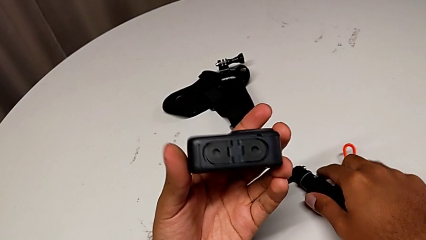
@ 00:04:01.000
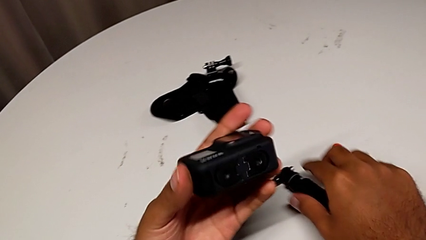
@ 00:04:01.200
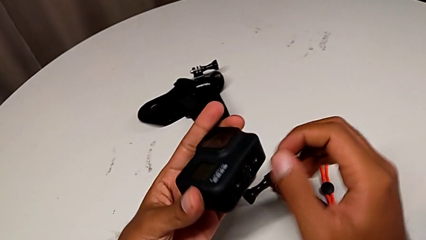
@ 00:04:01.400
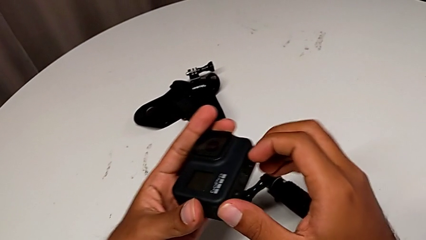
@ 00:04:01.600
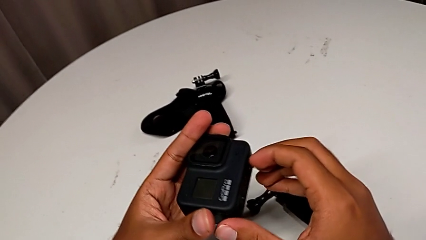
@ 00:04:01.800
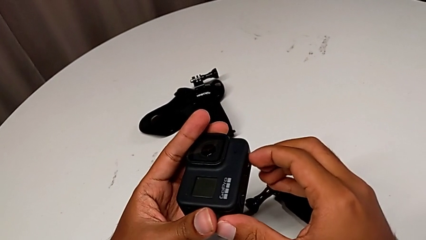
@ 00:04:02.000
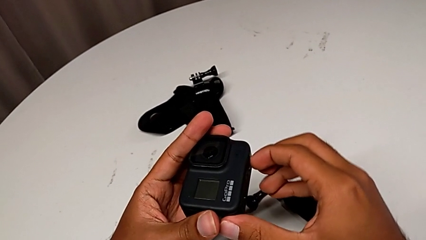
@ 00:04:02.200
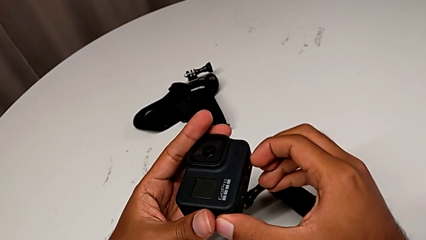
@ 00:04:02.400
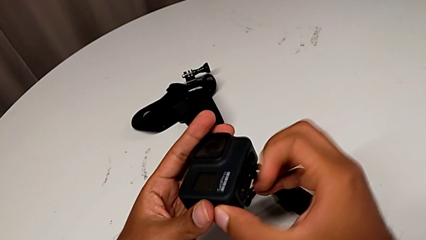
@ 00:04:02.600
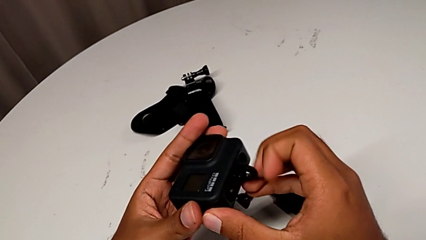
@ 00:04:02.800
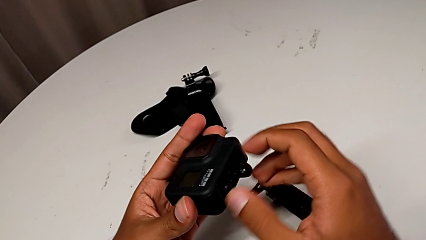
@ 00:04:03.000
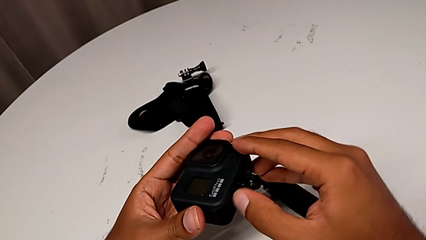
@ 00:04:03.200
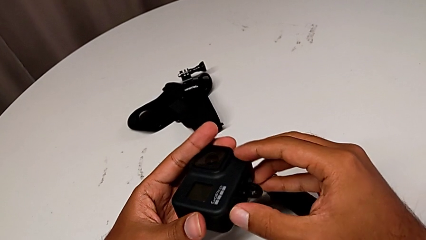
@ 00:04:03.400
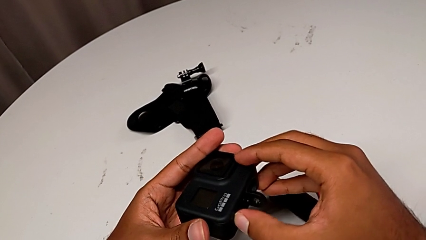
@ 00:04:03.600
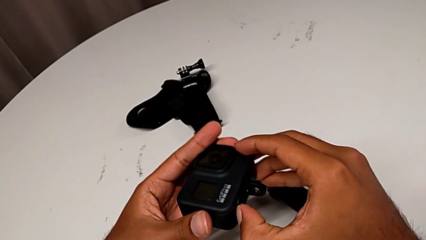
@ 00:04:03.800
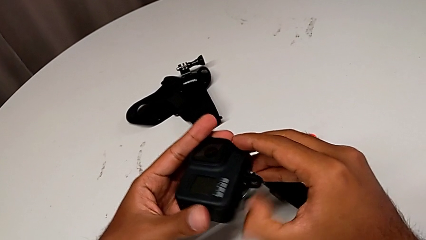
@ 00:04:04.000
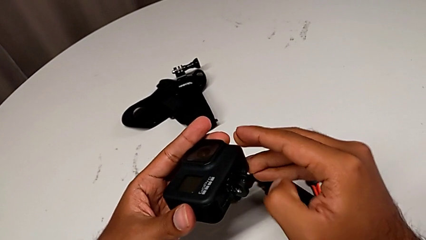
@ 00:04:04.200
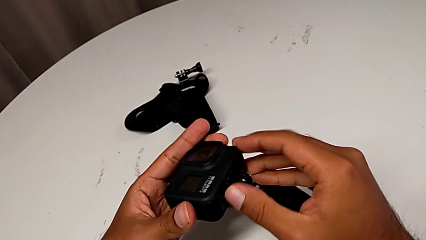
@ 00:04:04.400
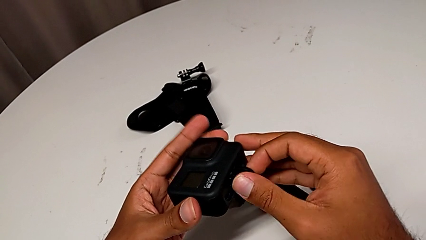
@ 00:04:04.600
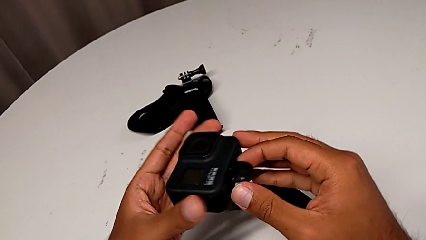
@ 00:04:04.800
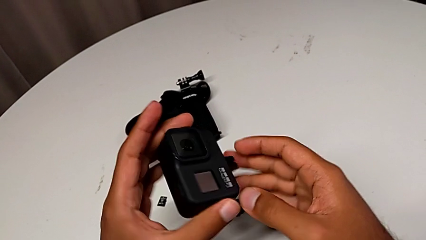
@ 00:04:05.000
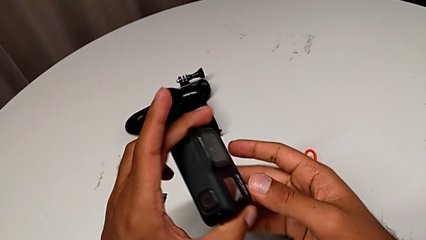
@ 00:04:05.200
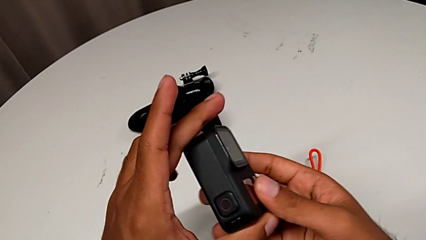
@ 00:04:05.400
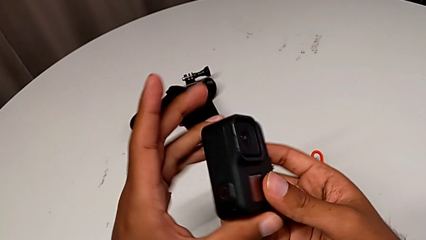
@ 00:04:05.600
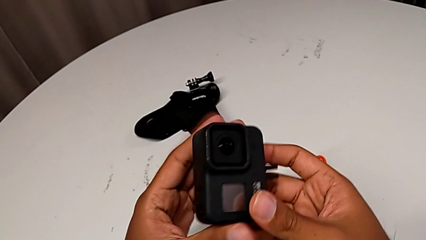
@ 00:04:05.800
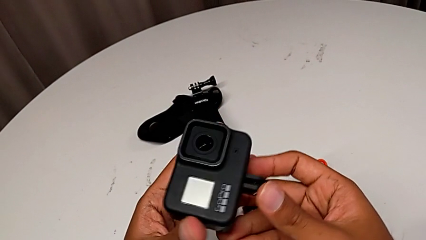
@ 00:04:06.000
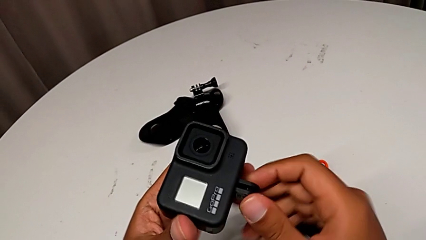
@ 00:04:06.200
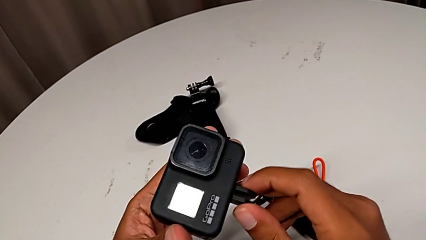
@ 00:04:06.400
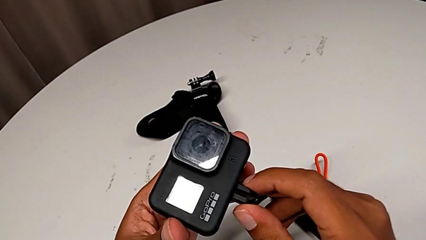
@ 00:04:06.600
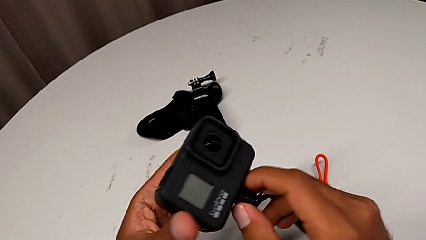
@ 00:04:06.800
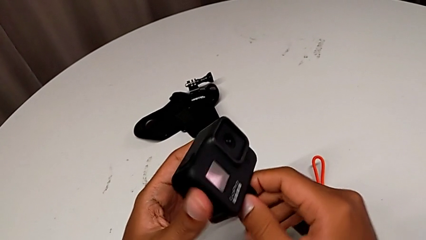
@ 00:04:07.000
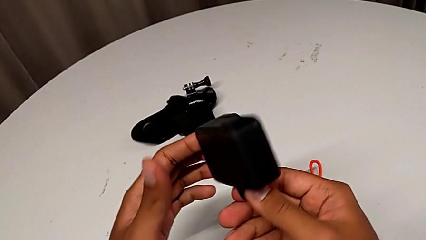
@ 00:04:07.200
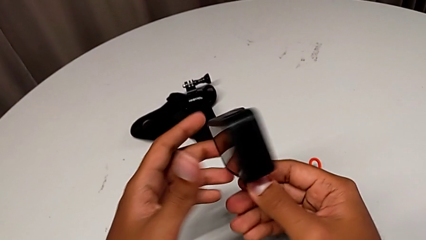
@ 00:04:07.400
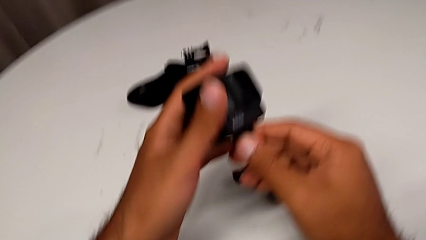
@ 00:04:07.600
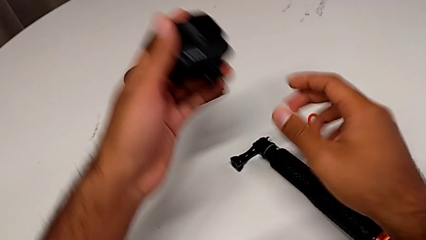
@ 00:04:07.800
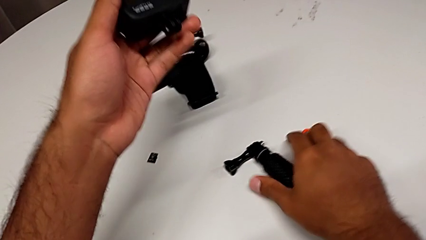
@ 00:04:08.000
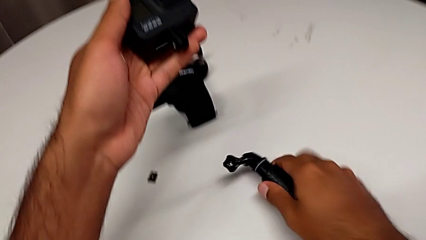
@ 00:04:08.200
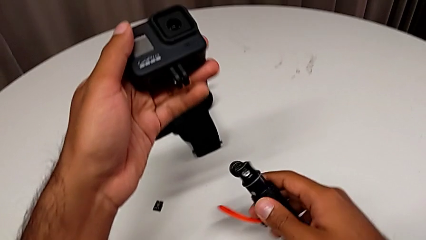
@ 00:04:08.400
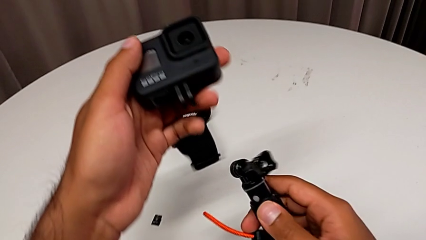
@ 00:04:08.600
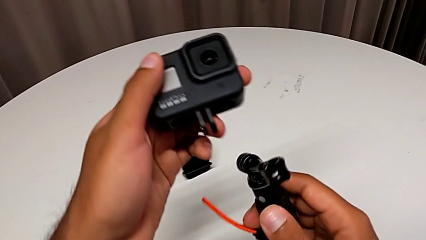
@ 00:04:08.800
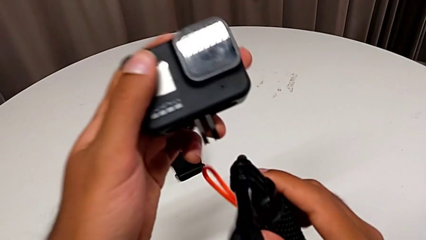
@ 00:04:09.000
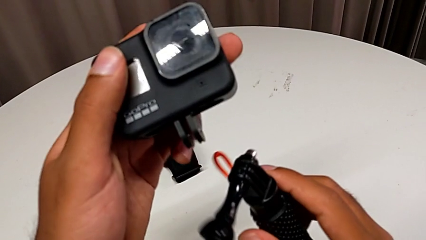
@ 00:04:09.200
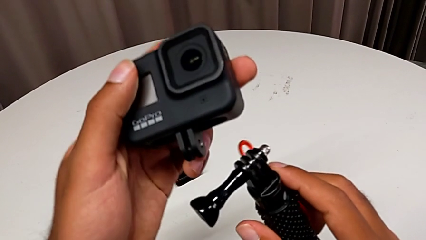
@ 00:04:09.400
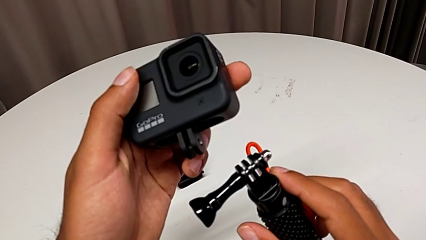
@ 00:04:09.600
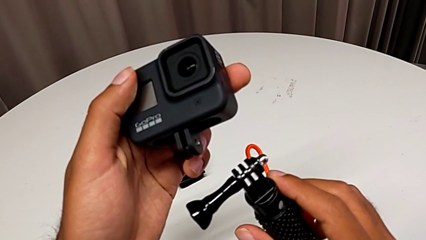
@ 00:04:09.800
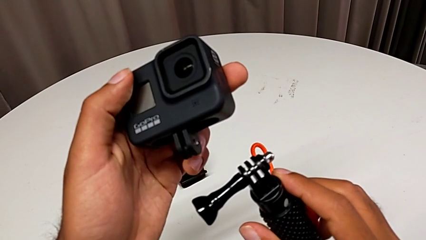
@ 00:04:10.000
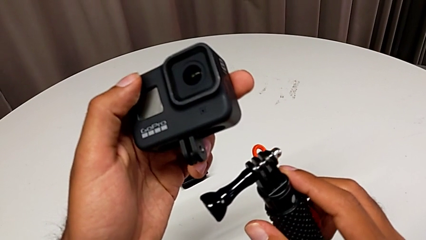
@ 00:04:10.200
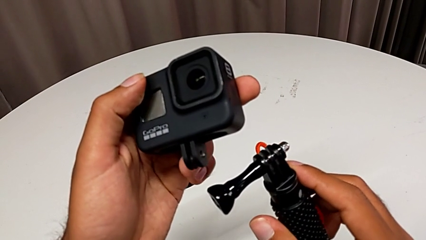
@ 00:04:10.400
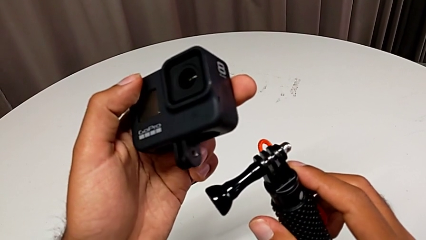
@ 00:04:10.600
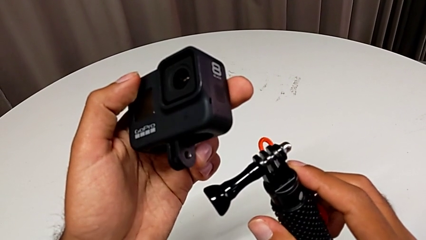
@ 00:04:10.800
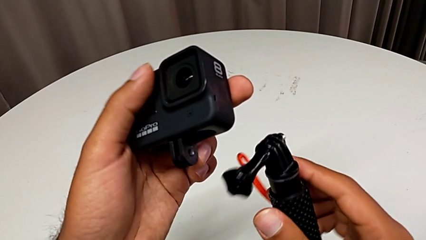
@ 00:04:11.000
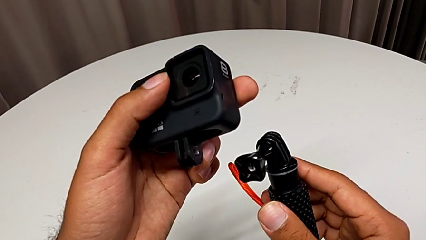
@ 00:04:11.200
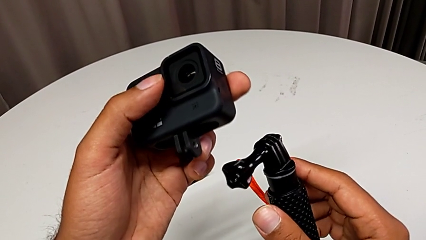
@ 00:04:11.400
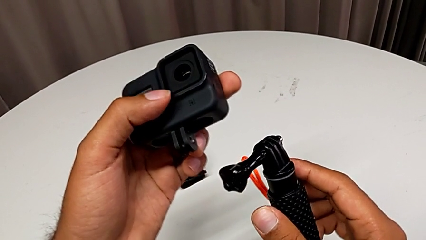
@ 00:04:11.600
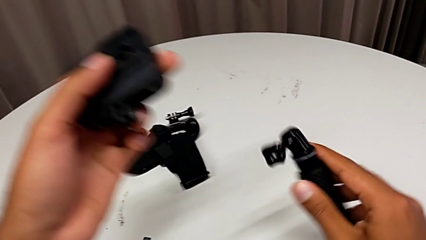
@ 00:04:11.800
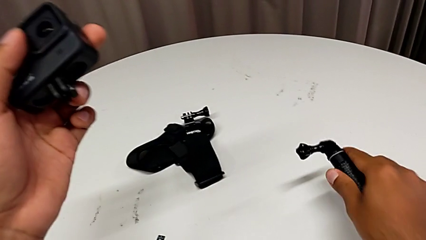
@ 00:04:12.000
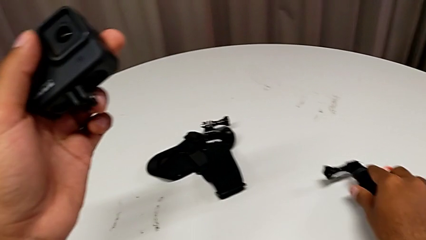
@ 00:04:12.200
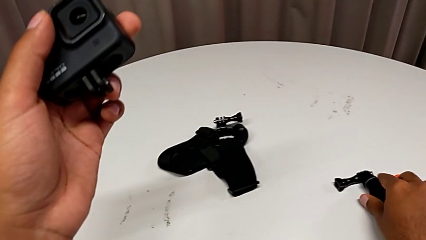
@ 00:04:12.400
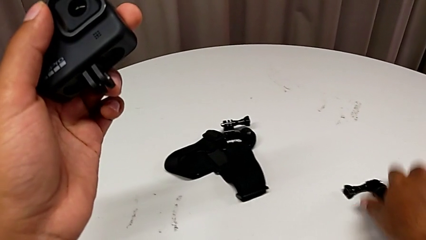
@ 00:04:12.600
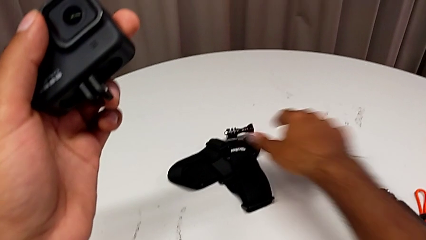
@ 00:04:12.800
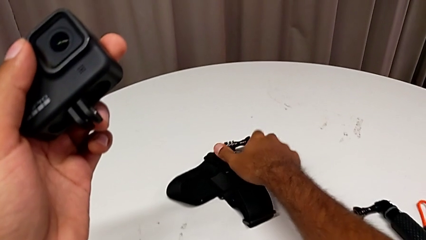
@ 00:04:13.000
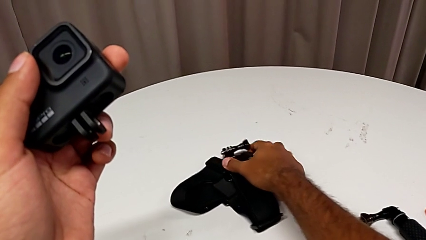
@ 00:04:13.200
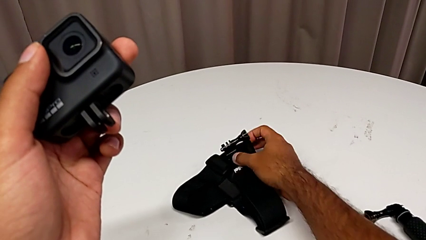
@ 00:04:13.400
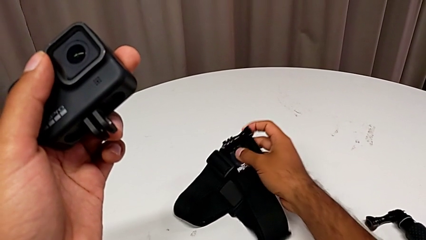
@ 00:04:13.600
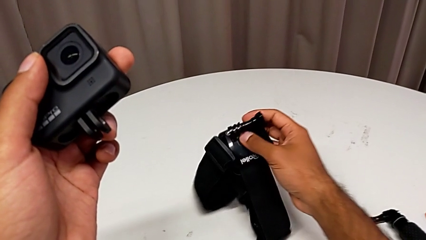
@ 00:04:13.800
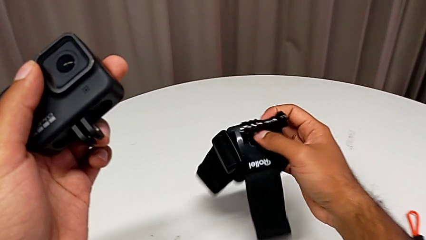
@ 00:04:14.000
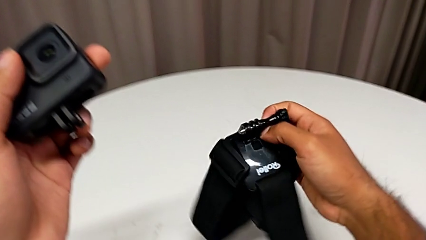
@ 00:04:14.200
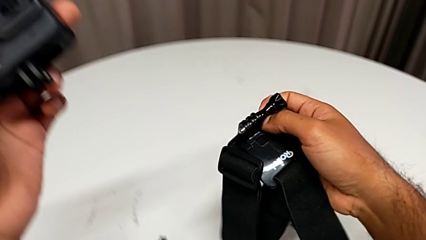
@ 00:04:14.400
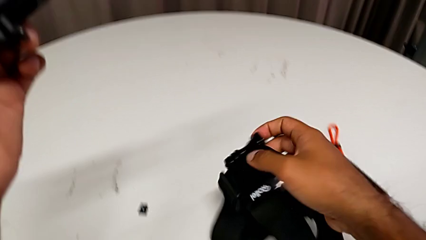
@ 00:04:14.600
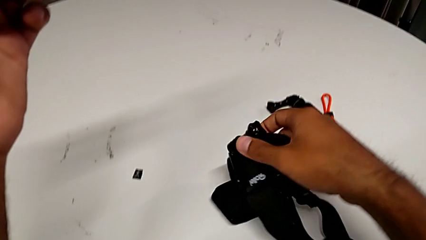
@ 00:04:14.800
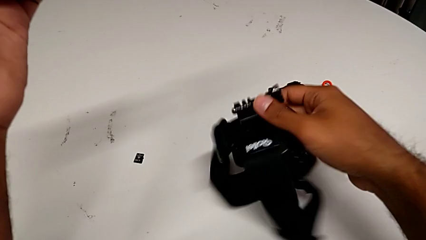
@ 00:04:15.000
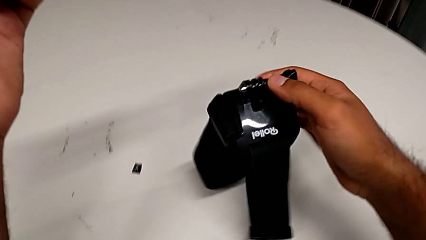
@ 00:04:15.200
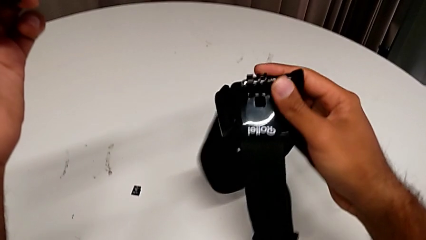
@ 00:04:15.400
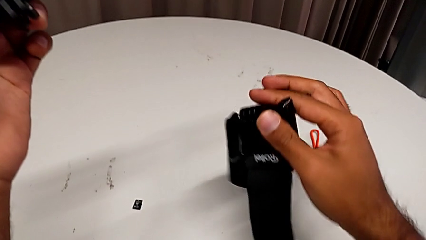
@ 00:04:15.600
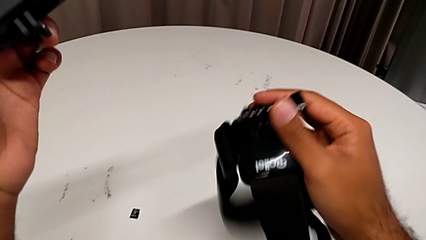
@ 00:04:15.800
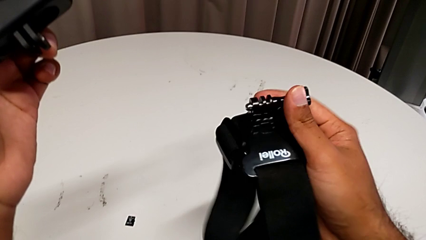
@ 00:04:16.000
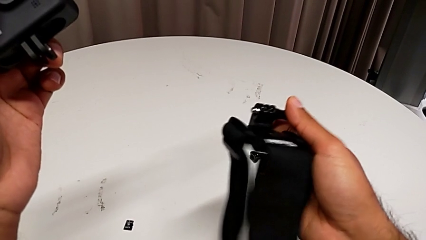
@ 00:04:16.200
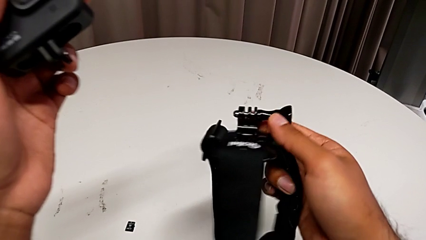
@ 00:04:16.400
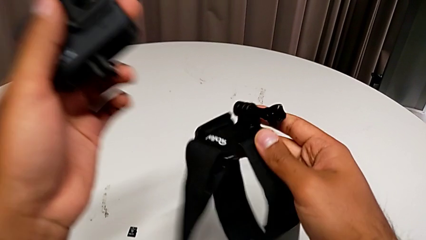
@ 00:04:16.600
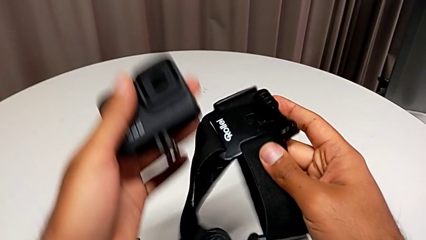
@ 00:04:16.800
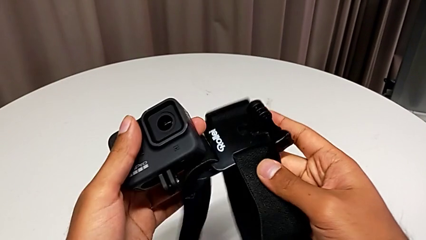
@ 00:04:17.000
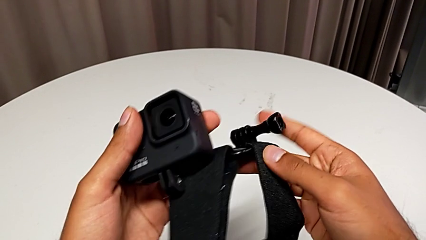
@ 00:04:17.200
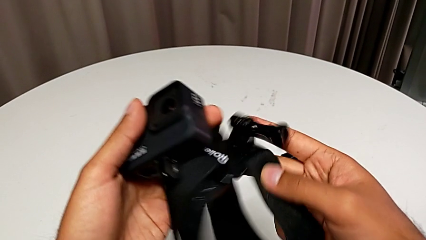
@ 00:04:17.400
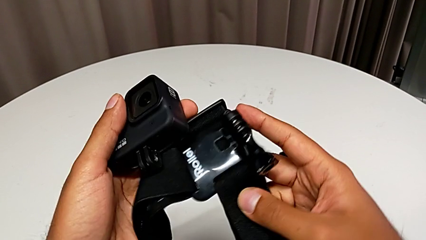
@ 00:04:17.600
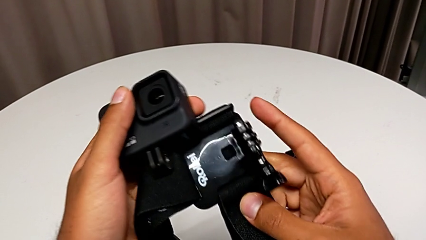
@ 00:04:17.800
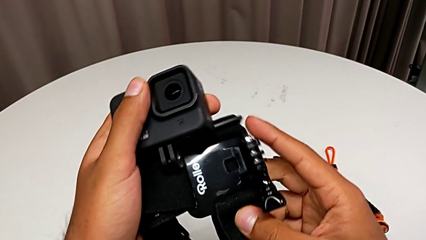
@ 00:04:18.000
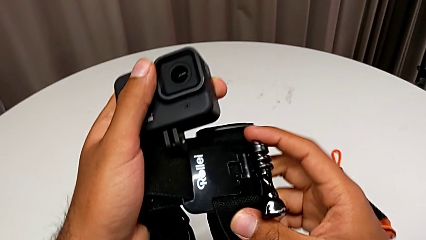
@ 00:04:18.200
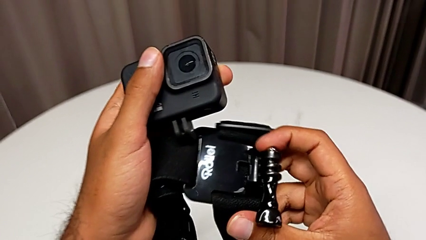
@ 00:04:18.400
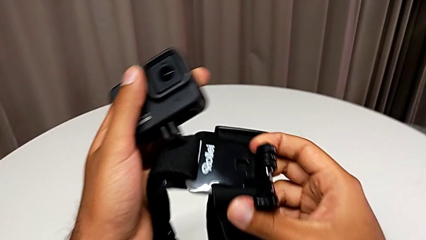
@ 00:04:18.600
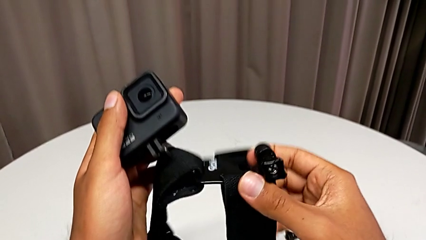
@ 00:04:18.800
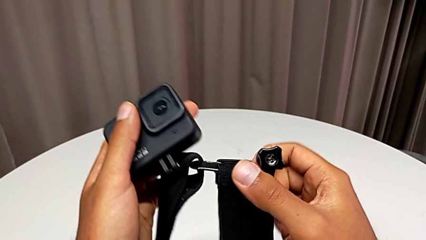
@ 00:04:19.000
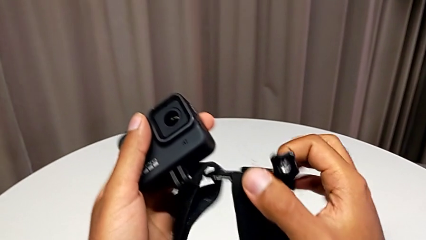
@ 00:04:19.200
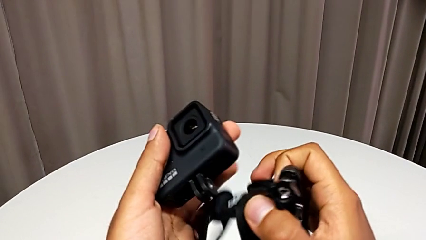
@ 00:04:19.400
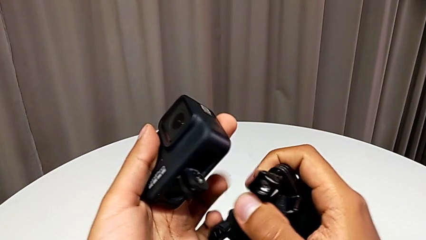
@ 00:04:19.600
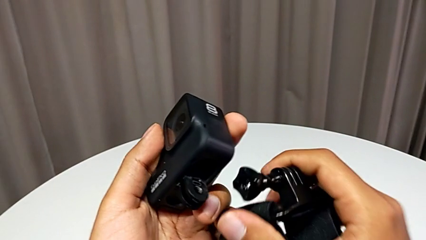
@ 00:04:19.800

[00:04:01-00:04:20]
The camera wearer is putting a strap on. They pull the mounting peg and grab it.
